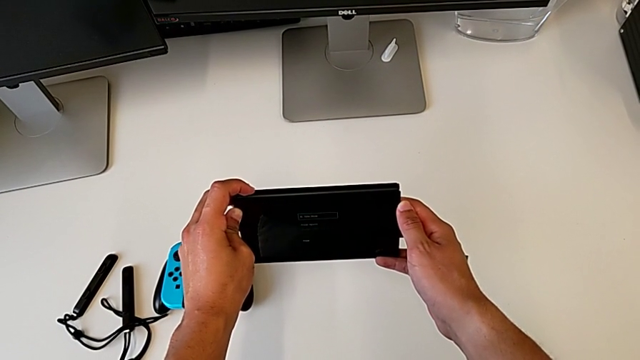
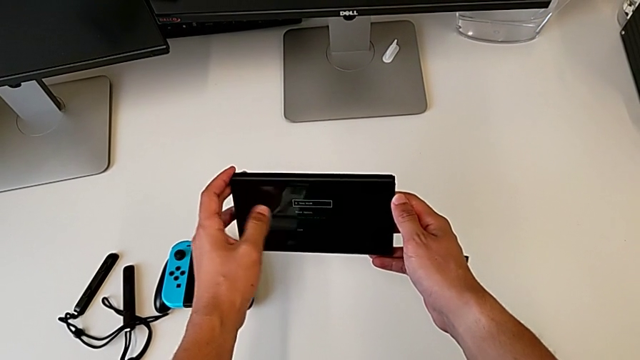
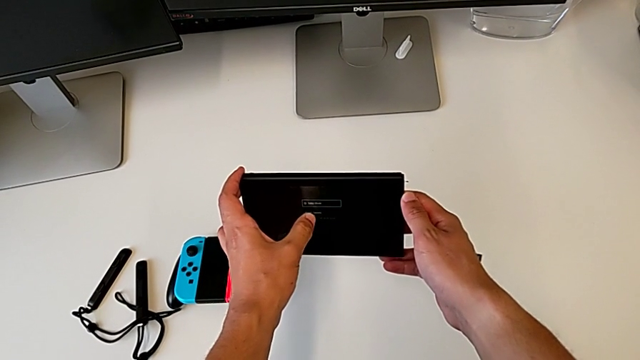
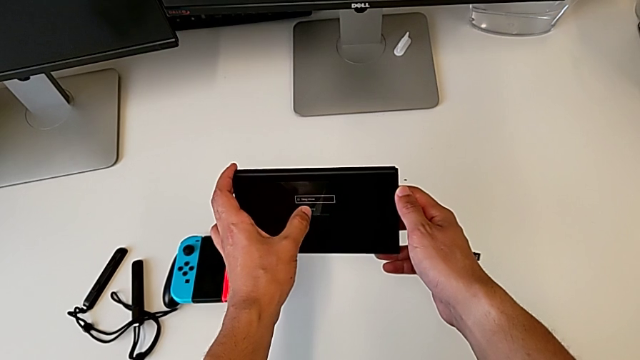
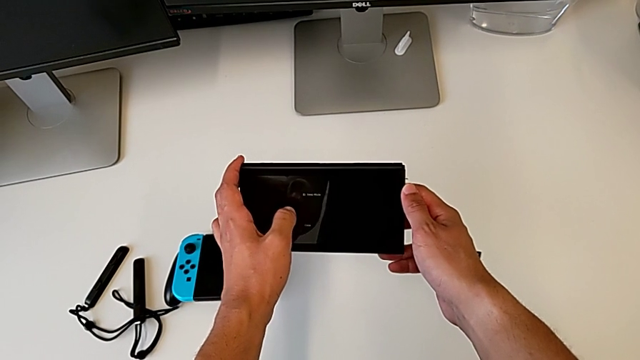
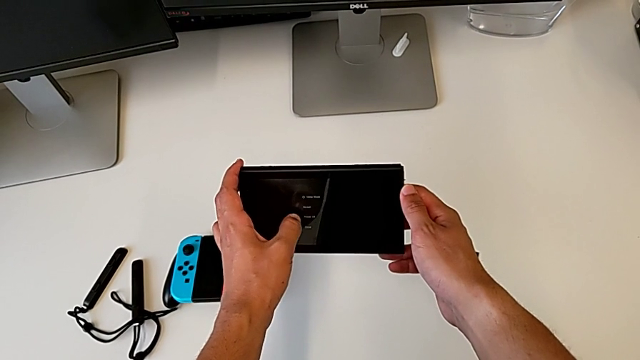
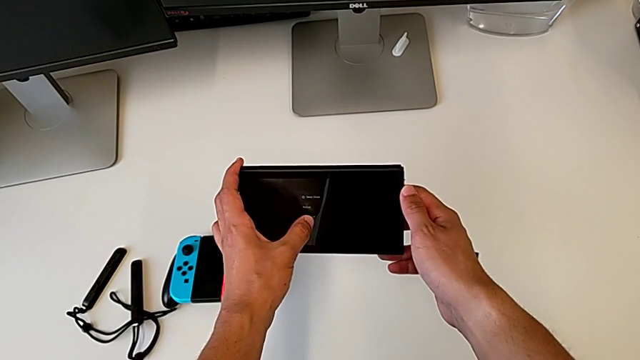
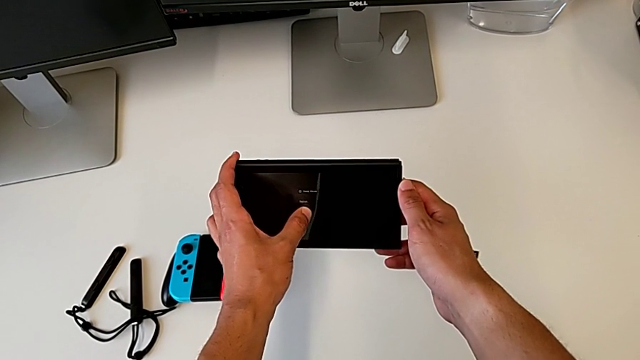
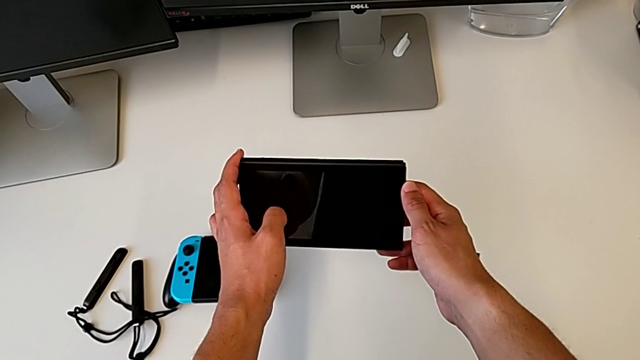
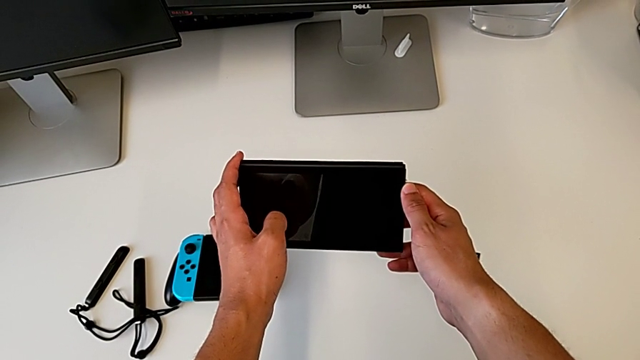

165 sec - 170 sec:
The camera wearer is turning off the console. They tap the touch screen.
